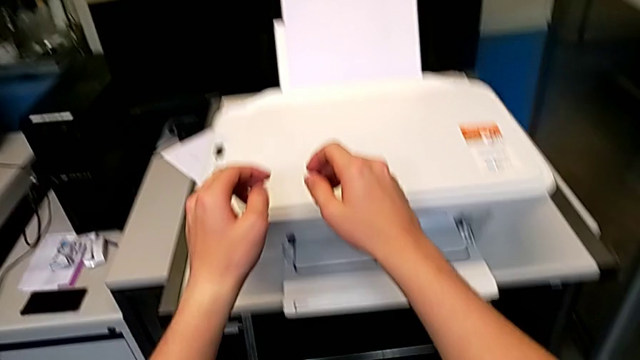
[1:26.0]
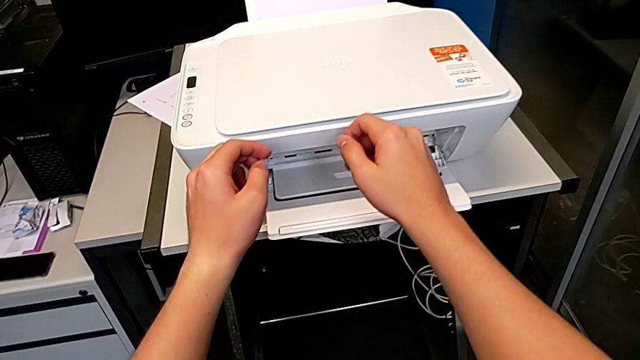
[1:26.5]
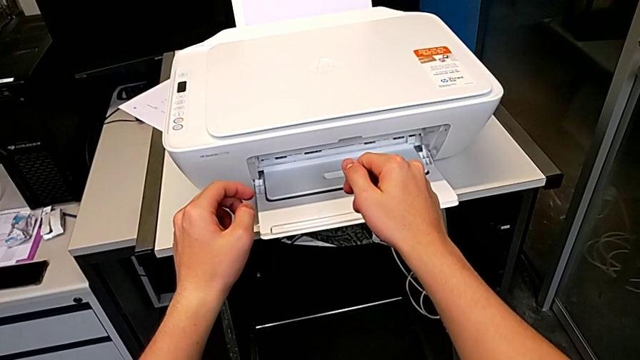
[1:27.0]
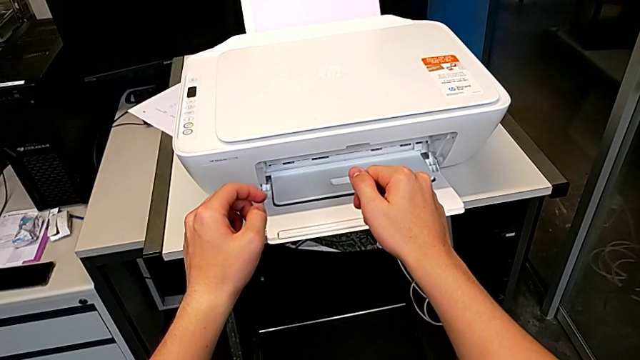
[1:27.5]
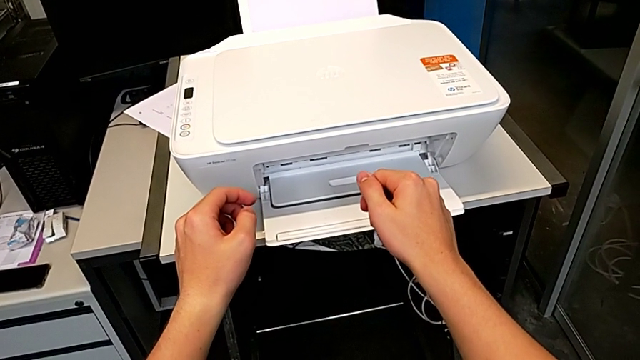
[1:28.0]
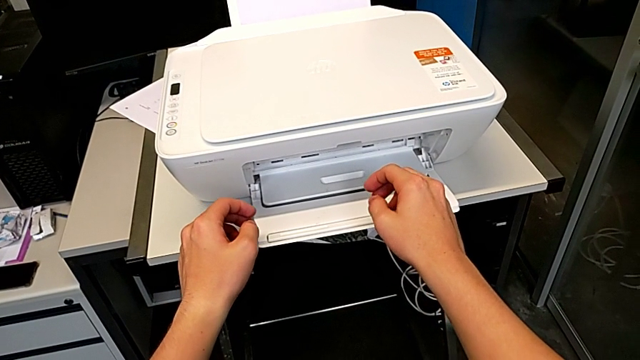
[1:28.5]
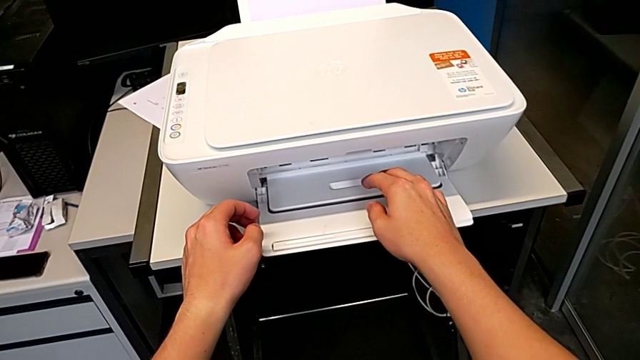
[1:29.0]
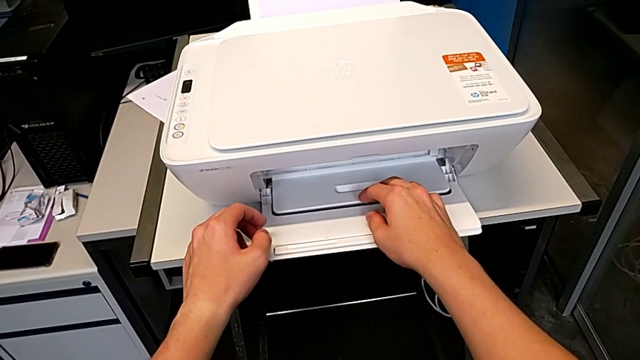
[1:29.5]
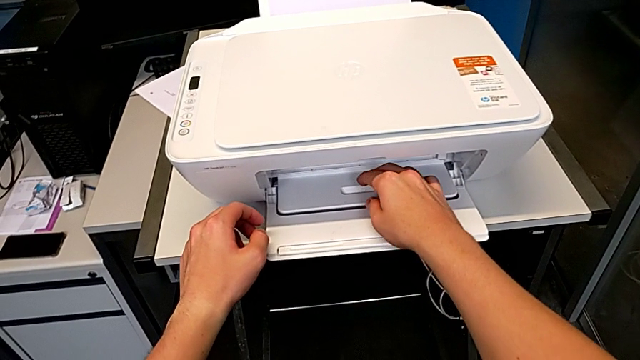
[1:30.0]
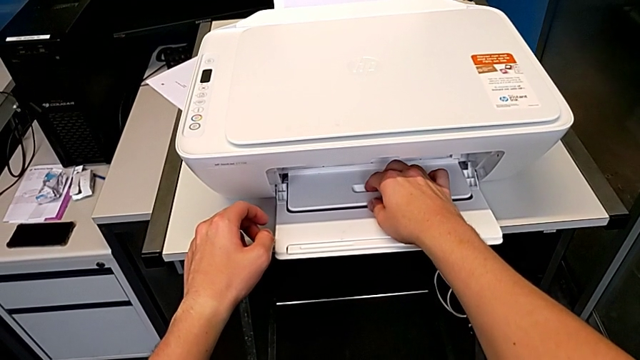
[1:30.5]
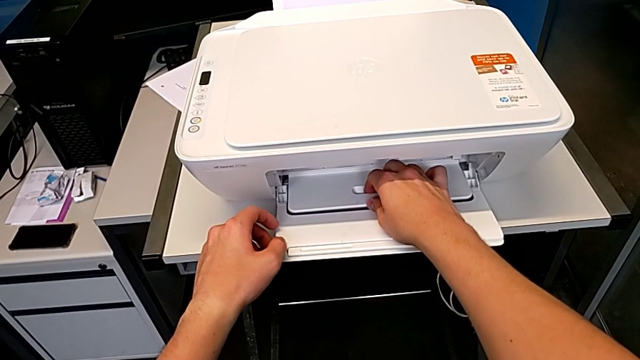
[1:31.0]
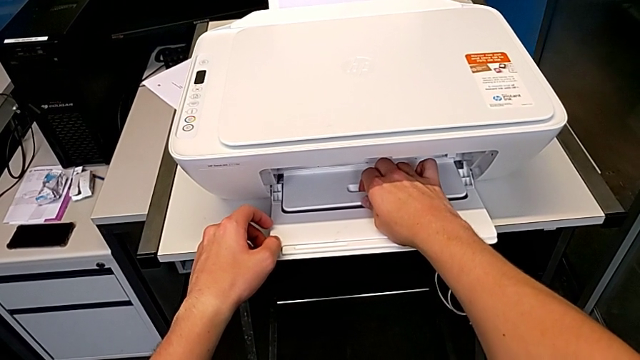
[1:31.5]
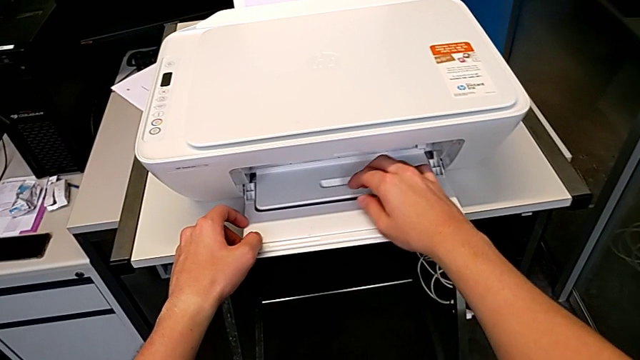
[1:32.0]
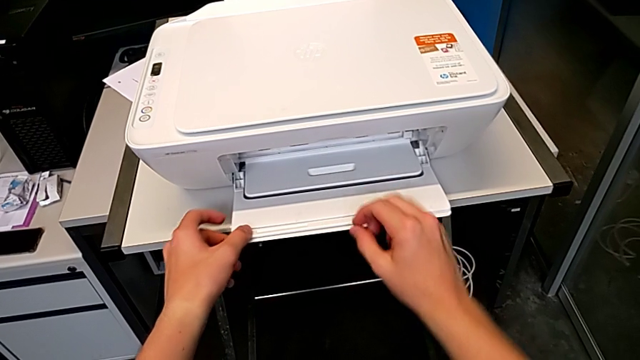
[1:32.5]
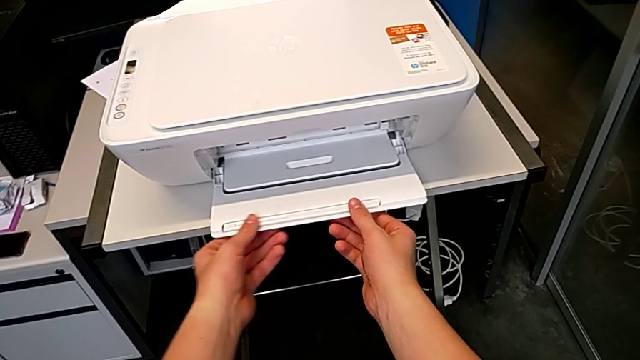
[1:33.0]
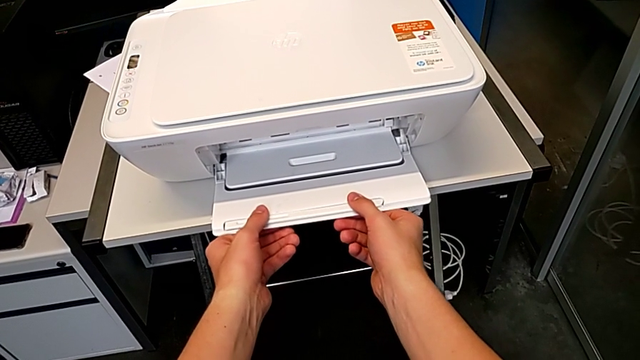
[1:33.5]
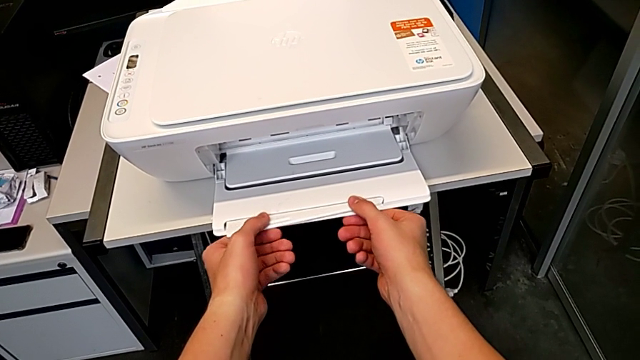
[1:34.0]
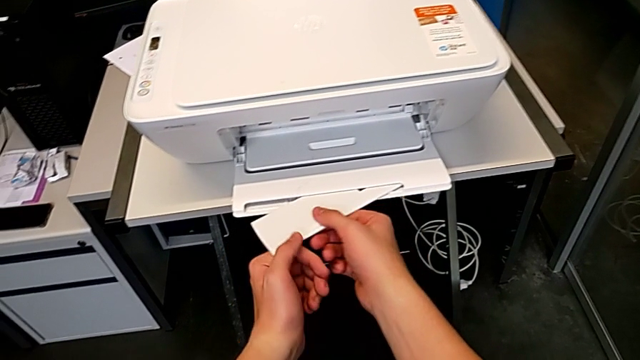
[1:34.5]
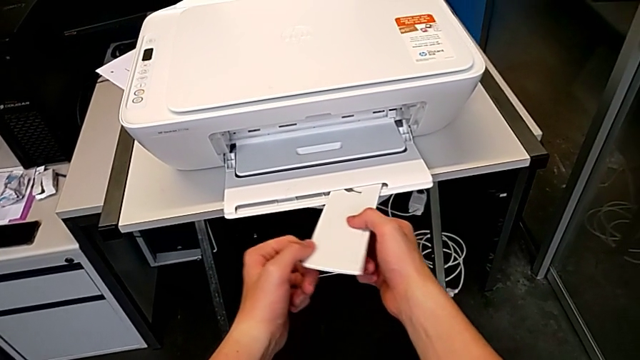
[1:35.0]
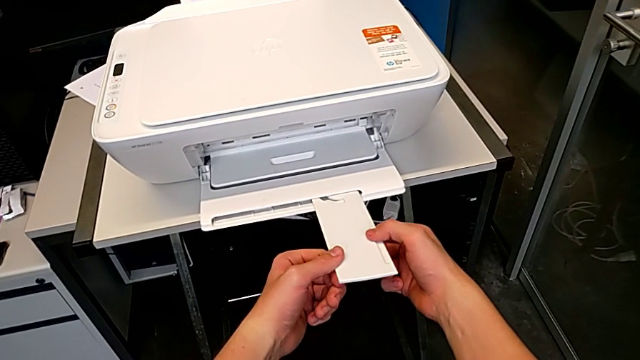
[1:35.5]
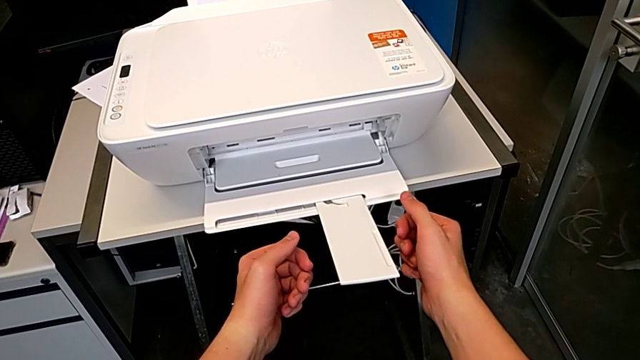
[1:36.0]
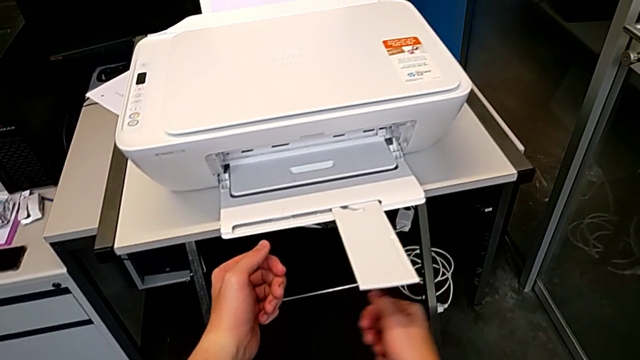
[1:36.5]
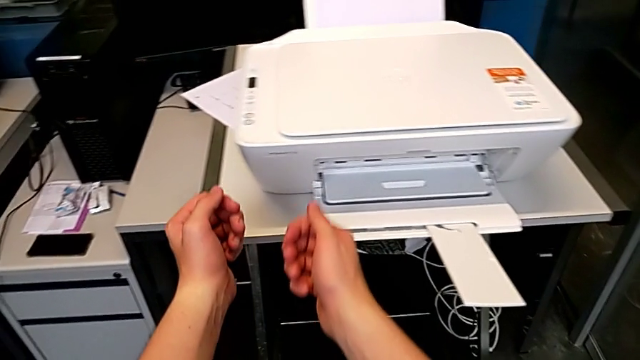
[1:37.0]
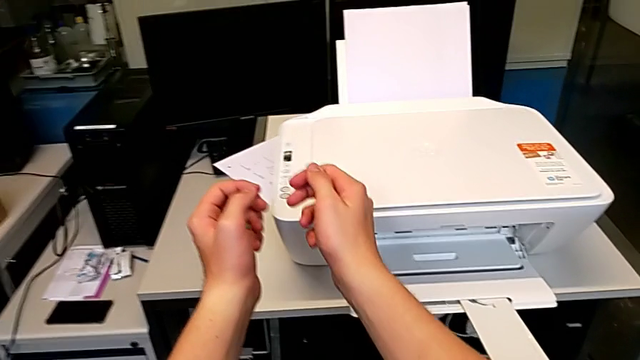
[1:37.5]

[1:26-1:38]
The camera wearer is making a black and white copy. They open the little paper tray.

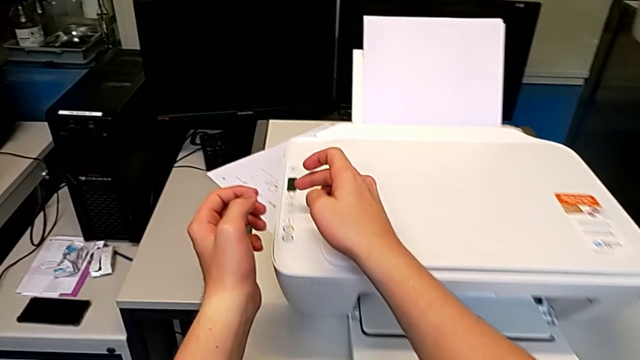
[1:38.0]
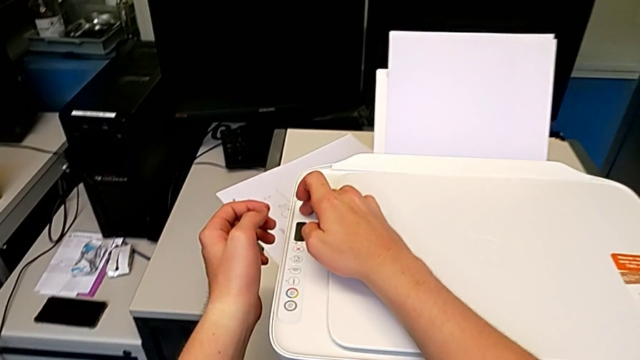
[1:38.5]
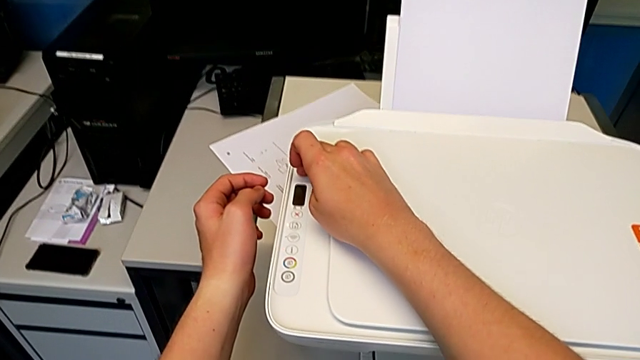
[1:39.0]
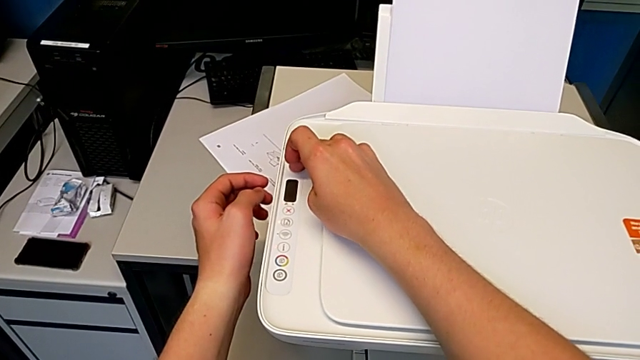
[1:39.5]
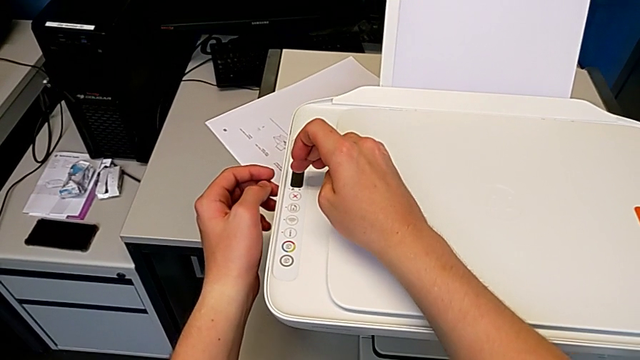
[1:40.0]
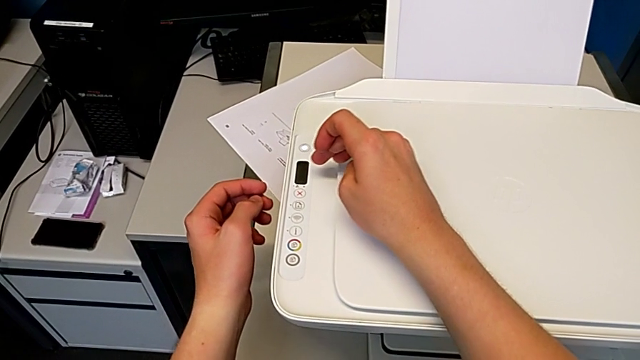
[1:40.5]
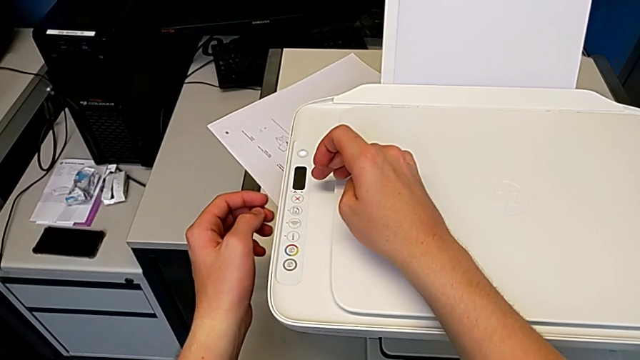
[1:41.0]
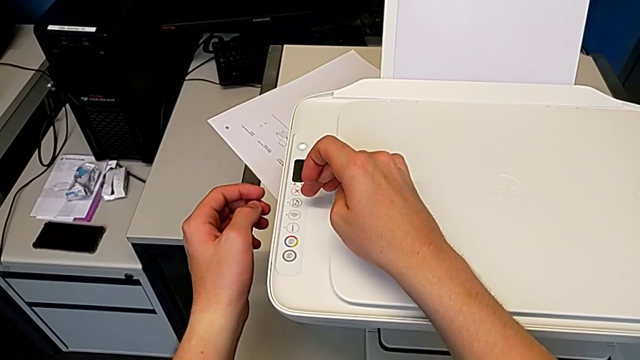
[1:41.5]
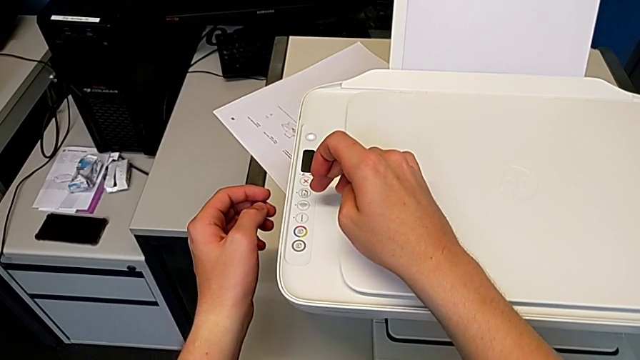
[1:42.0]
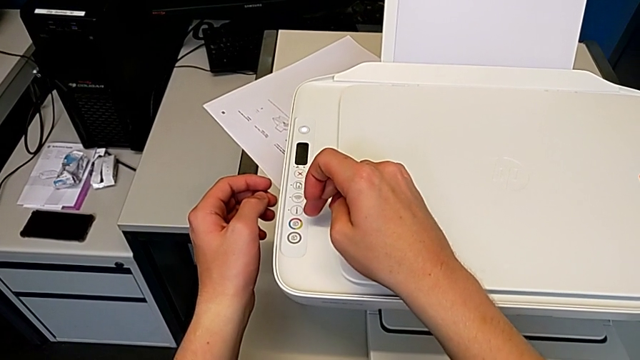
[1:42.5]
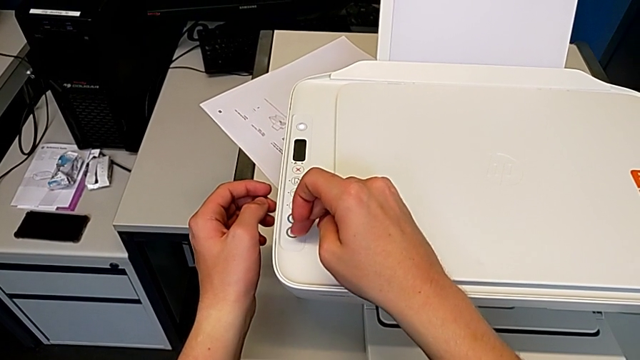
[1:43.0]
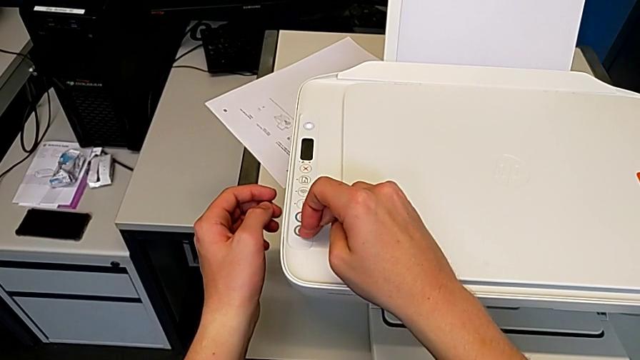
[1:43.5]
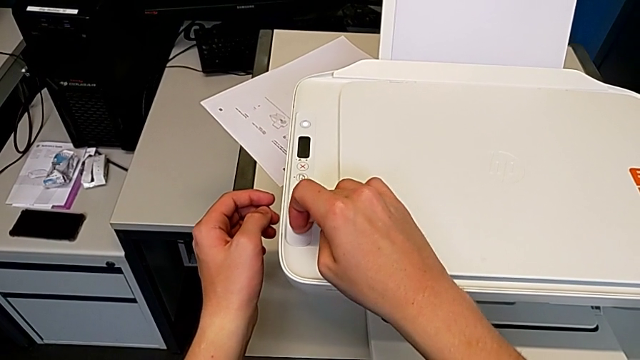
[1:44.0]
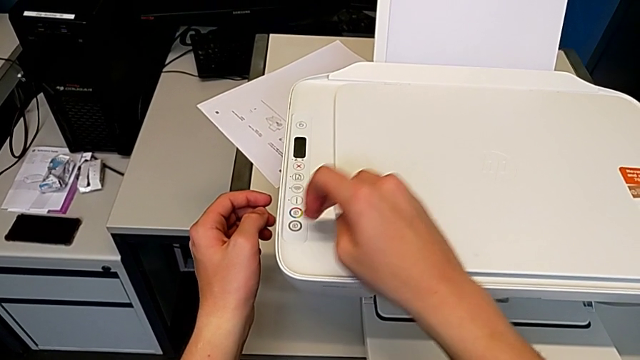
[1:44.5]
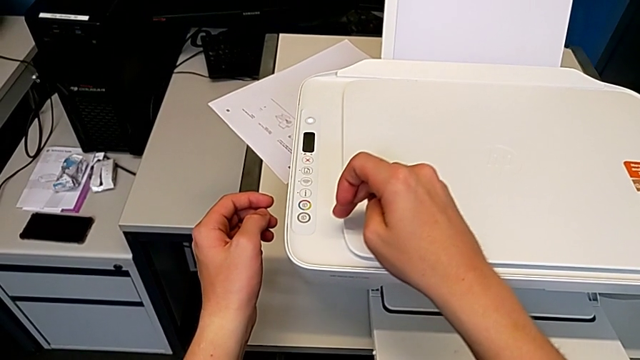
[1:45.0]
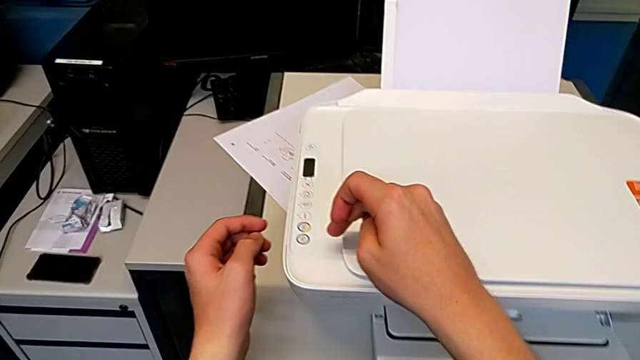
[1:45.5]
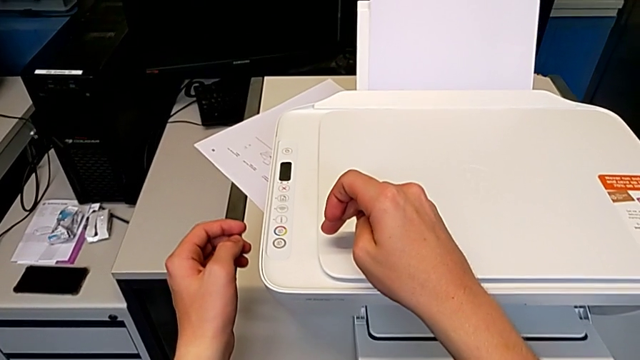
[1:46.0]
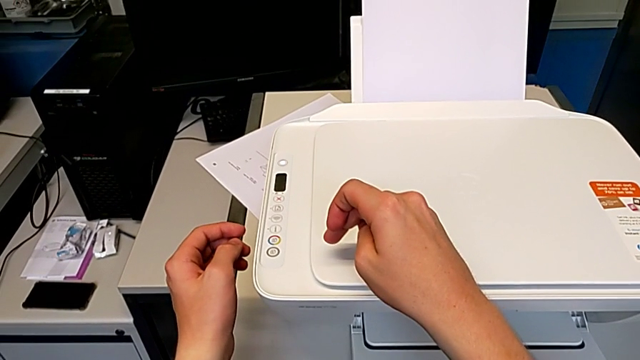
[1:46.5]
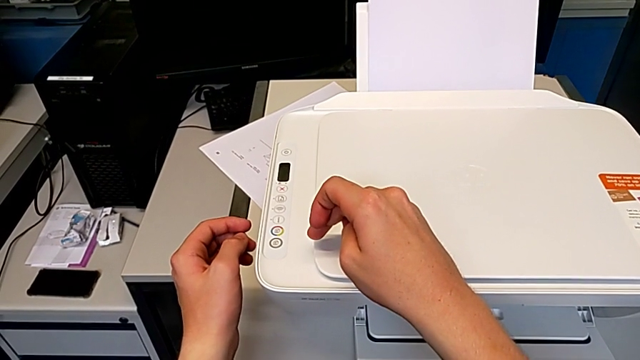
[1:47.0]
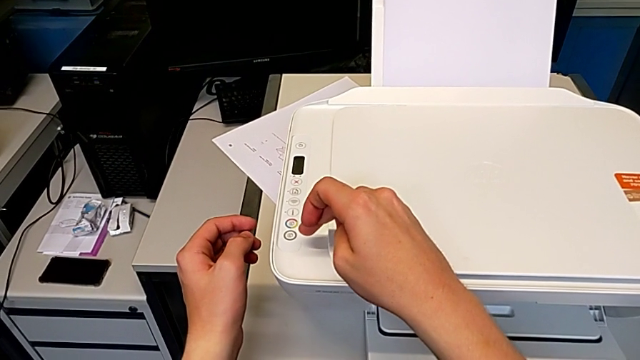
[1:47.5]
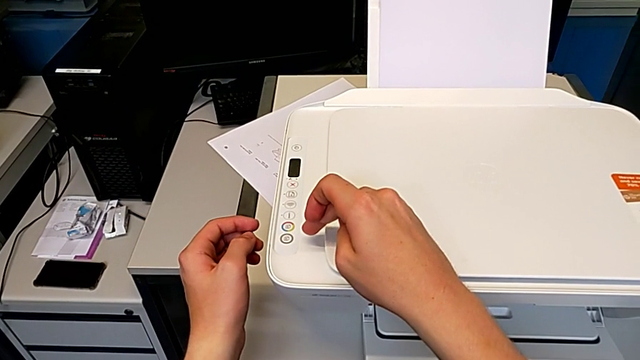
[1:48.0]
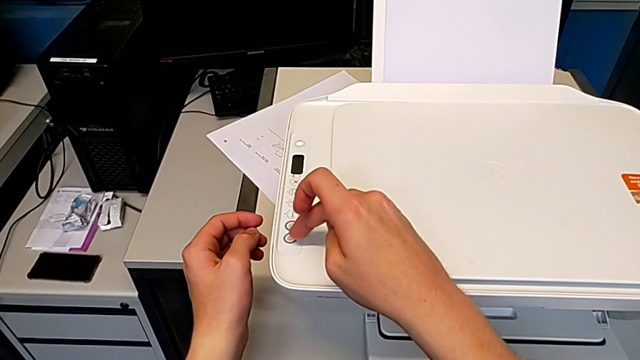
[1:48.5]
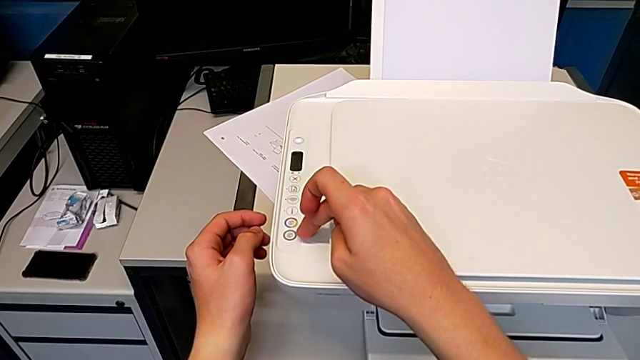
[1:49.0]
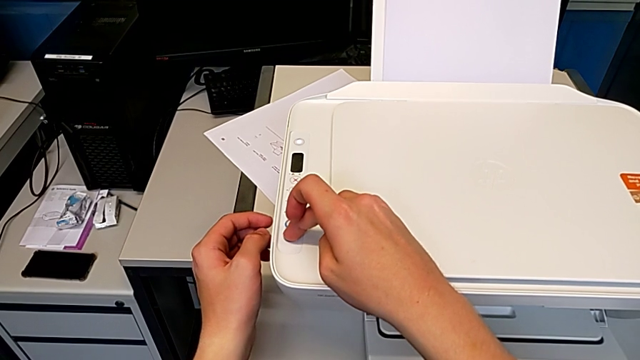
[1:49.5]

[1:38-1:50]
The camera wearer is making a black and white copy. They click the button twice.
